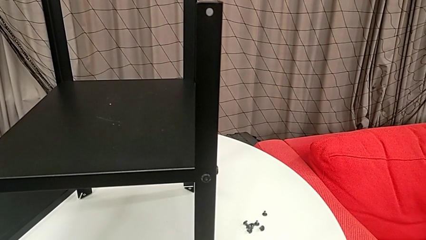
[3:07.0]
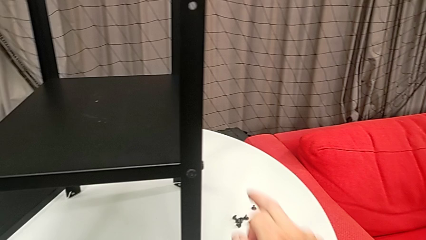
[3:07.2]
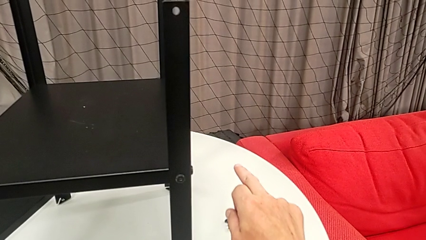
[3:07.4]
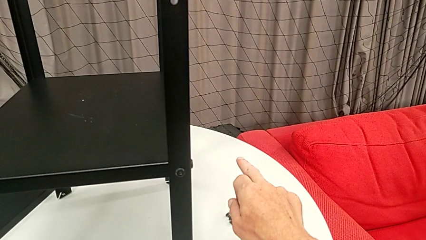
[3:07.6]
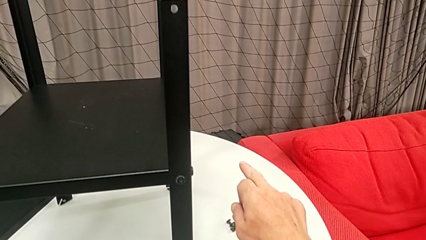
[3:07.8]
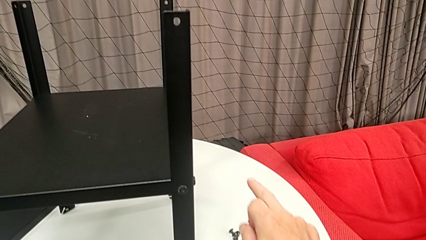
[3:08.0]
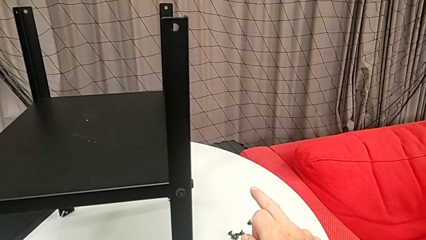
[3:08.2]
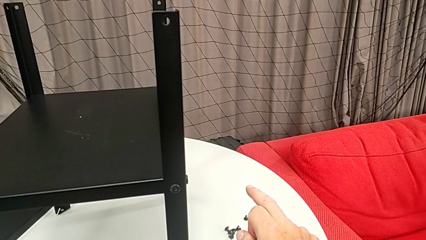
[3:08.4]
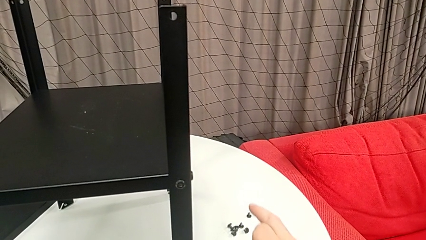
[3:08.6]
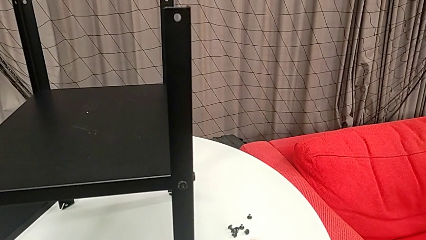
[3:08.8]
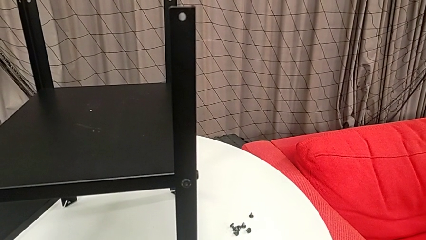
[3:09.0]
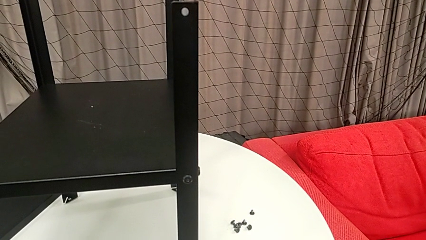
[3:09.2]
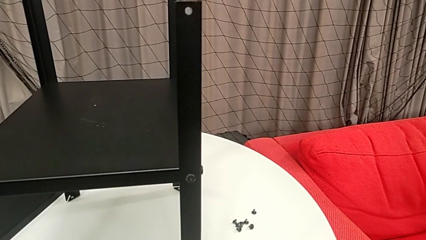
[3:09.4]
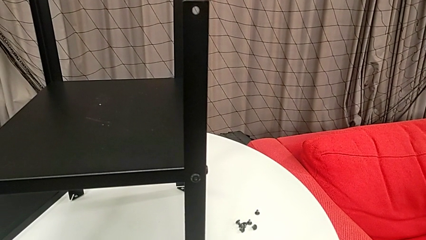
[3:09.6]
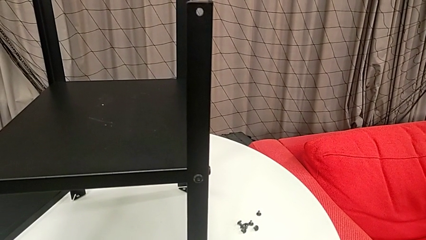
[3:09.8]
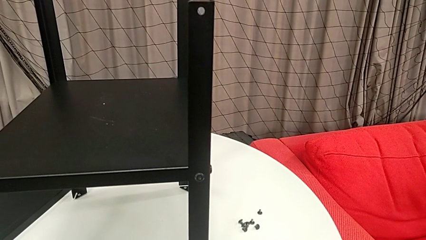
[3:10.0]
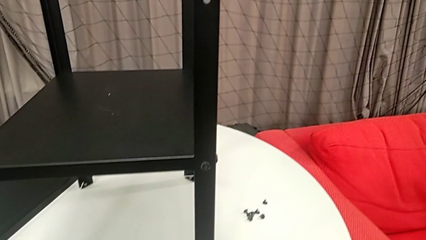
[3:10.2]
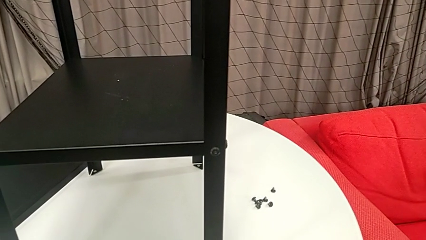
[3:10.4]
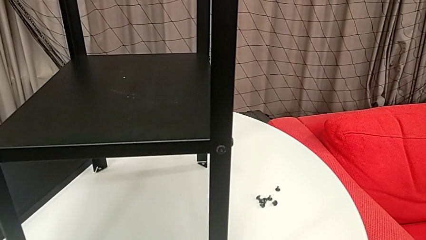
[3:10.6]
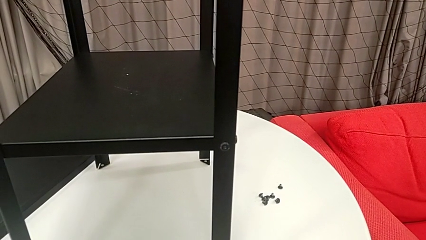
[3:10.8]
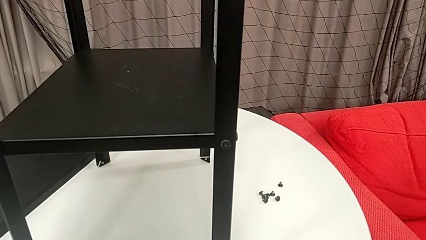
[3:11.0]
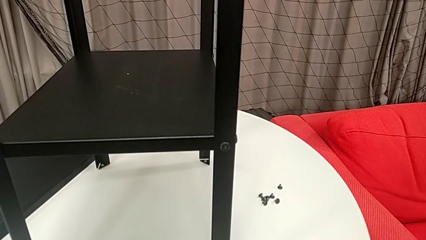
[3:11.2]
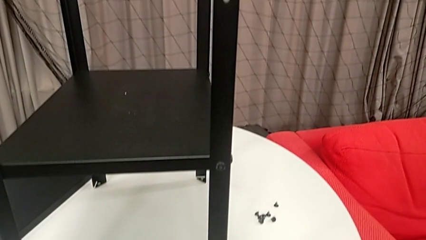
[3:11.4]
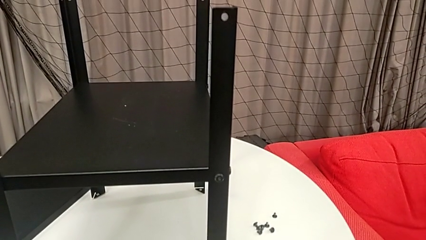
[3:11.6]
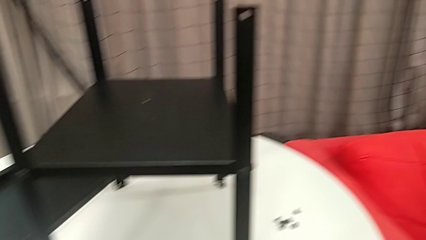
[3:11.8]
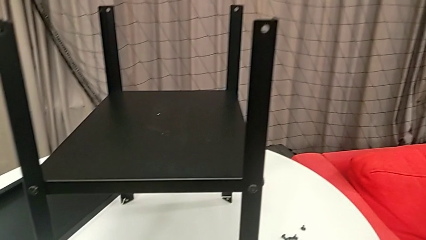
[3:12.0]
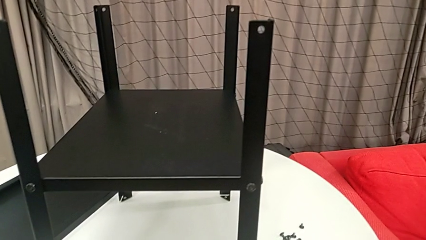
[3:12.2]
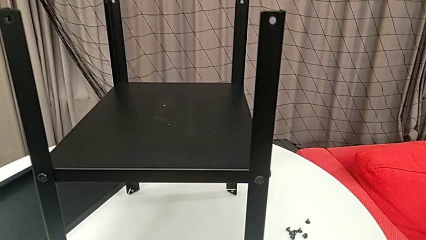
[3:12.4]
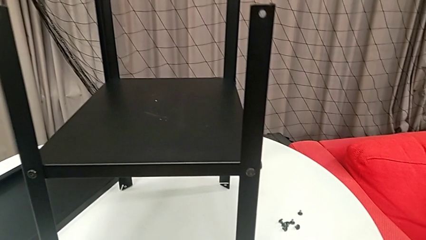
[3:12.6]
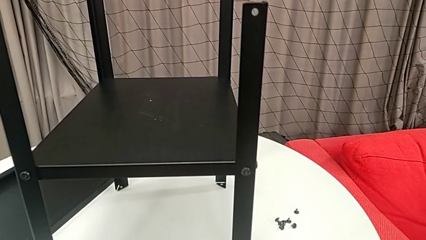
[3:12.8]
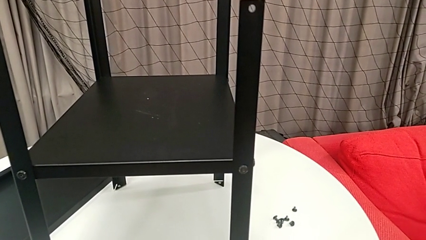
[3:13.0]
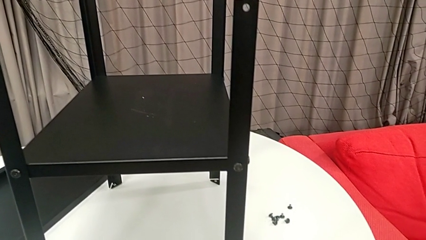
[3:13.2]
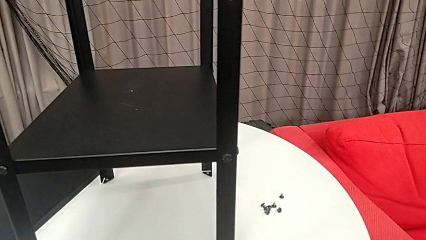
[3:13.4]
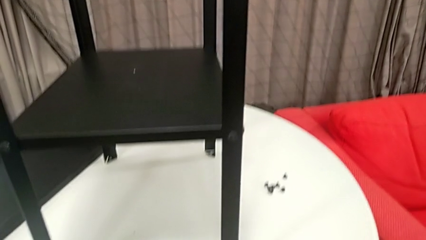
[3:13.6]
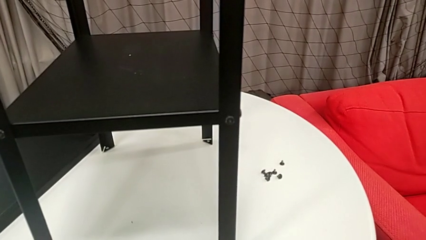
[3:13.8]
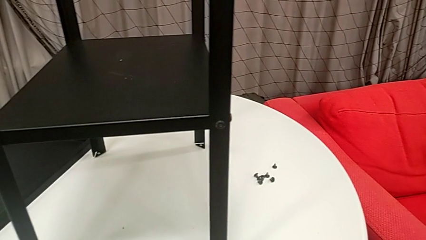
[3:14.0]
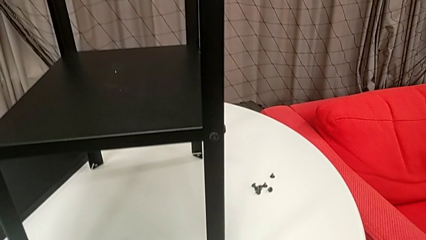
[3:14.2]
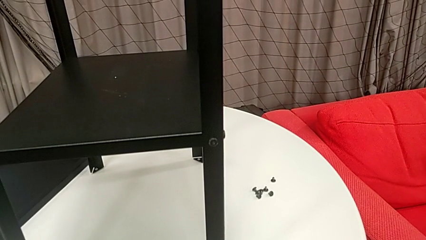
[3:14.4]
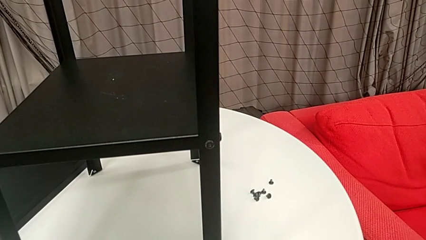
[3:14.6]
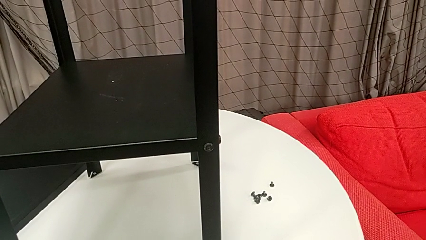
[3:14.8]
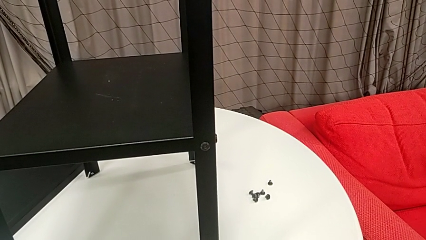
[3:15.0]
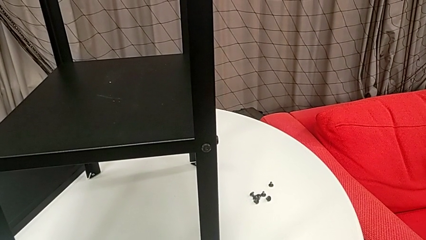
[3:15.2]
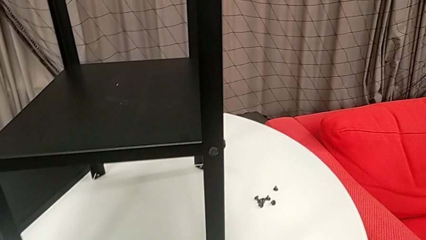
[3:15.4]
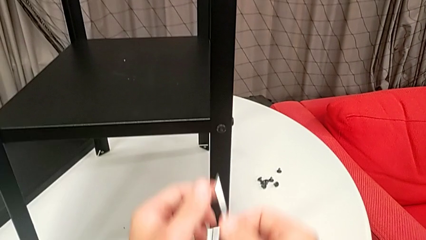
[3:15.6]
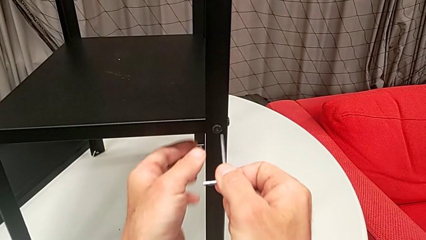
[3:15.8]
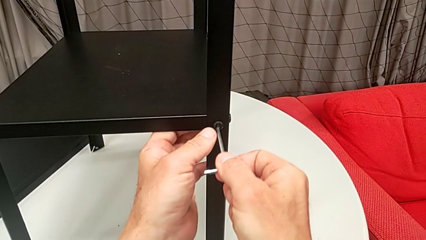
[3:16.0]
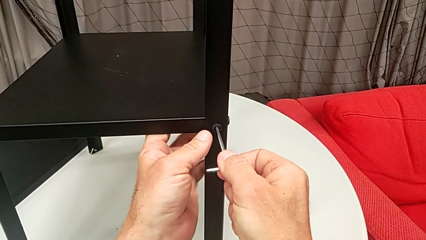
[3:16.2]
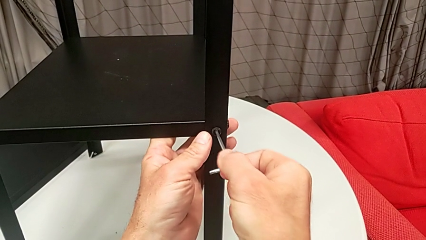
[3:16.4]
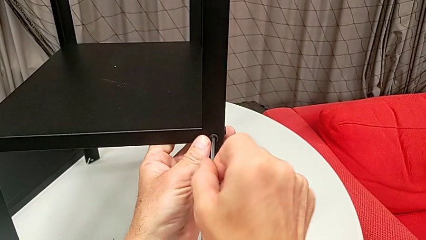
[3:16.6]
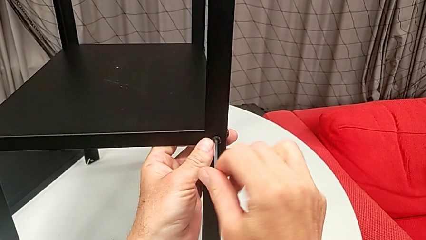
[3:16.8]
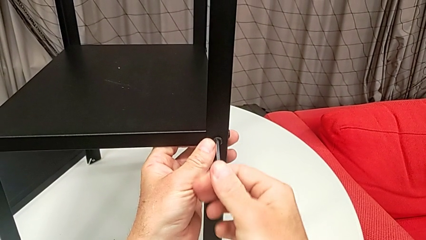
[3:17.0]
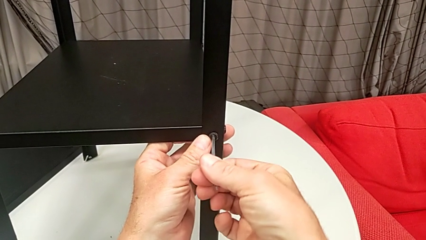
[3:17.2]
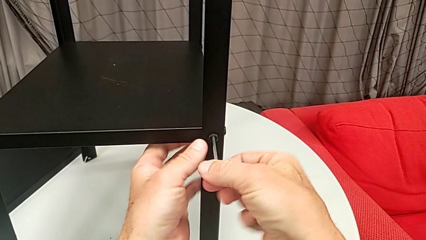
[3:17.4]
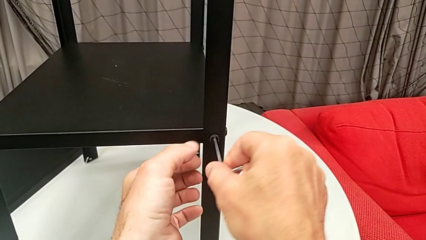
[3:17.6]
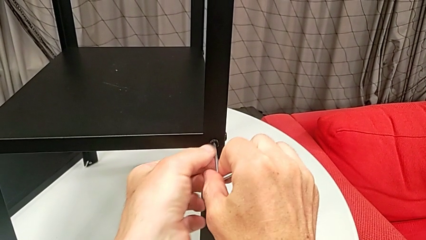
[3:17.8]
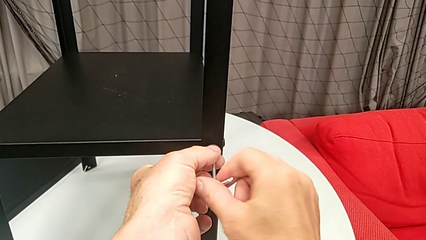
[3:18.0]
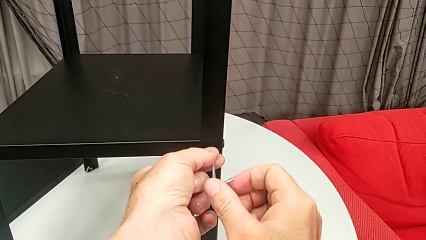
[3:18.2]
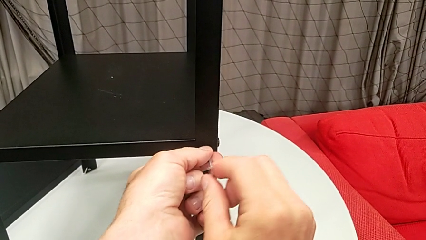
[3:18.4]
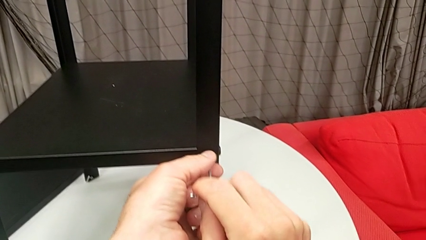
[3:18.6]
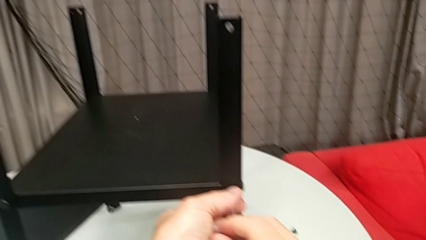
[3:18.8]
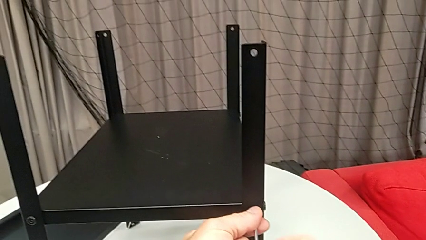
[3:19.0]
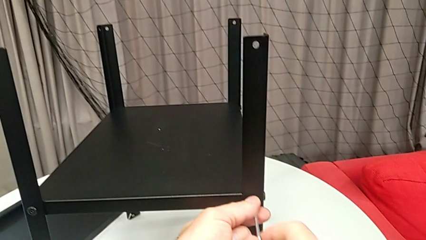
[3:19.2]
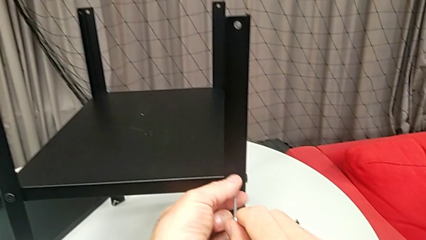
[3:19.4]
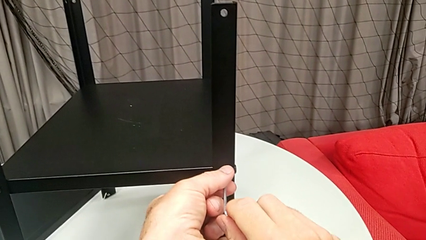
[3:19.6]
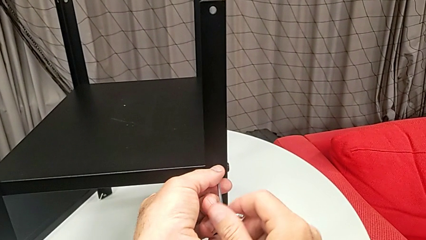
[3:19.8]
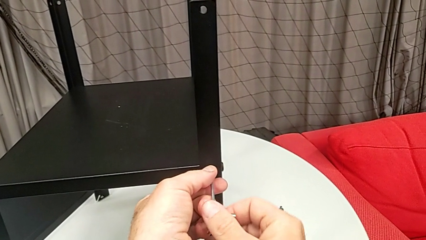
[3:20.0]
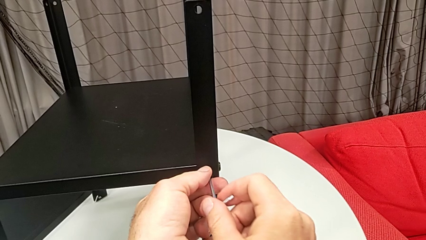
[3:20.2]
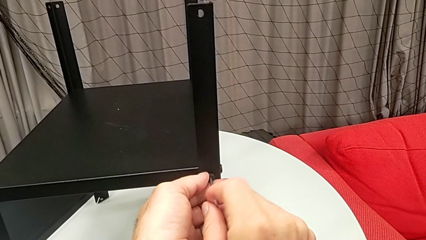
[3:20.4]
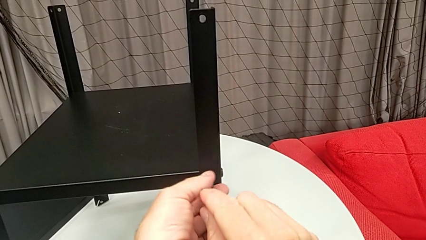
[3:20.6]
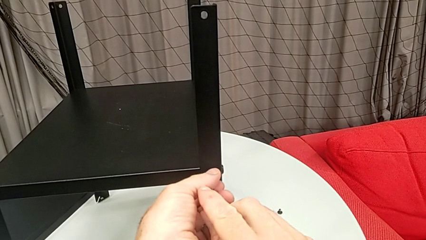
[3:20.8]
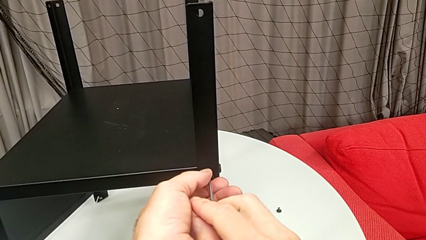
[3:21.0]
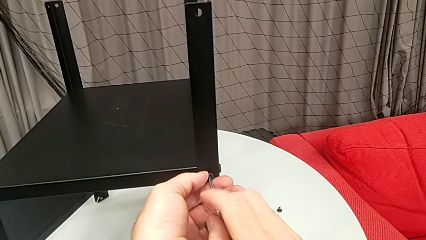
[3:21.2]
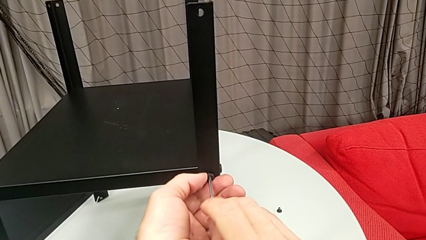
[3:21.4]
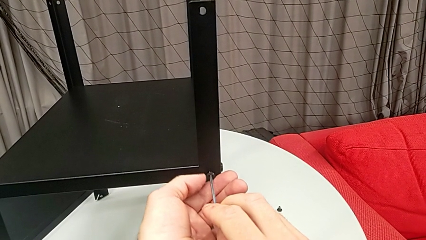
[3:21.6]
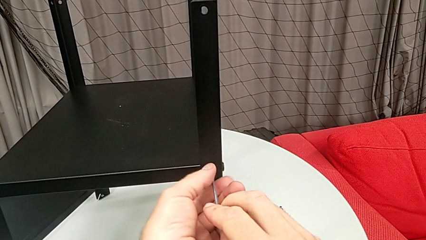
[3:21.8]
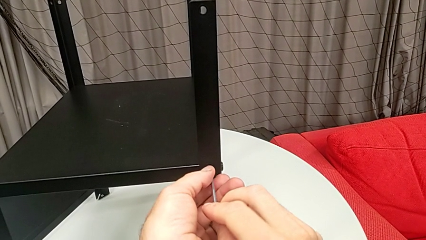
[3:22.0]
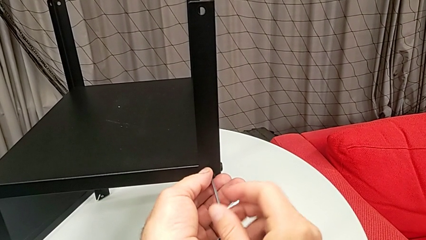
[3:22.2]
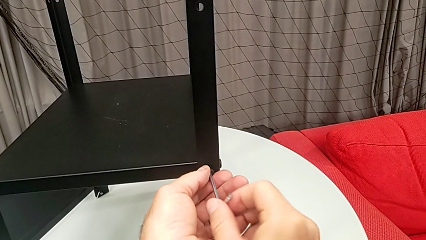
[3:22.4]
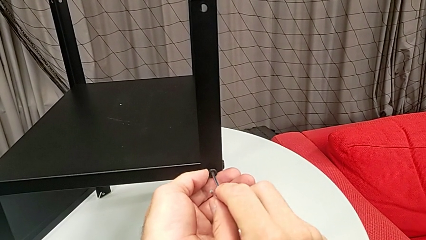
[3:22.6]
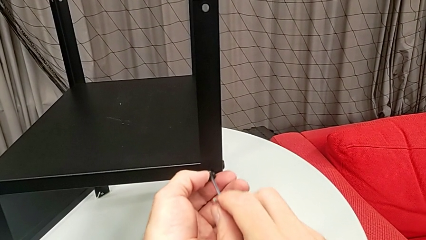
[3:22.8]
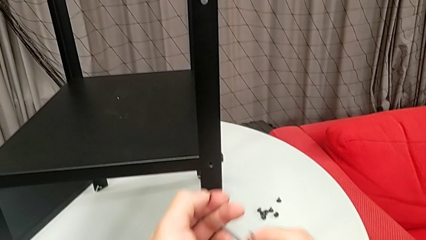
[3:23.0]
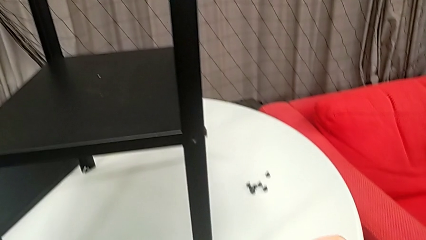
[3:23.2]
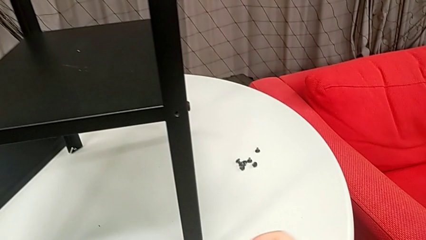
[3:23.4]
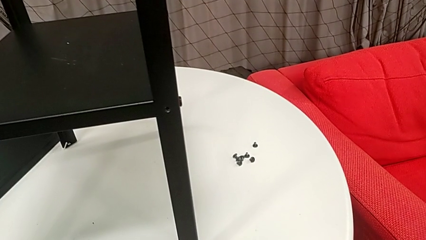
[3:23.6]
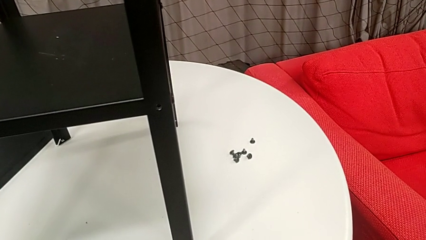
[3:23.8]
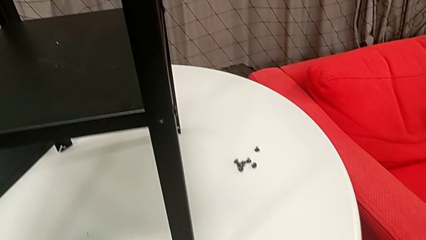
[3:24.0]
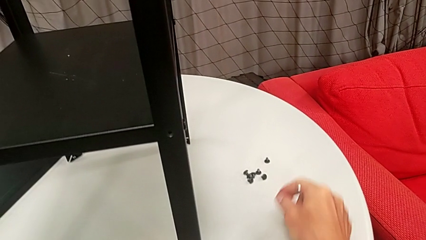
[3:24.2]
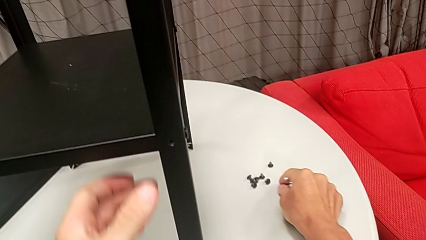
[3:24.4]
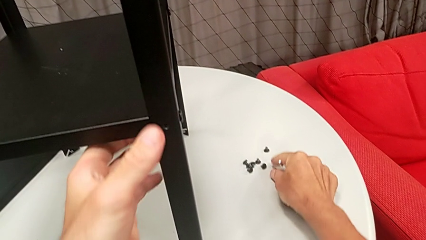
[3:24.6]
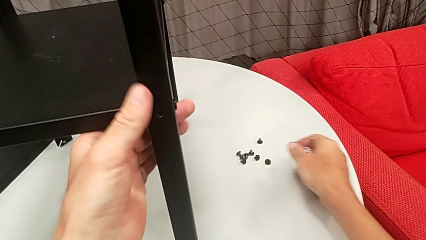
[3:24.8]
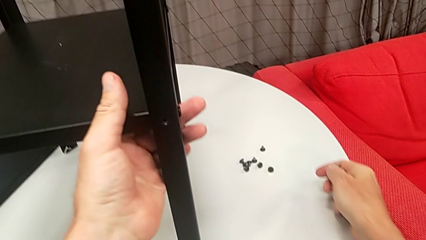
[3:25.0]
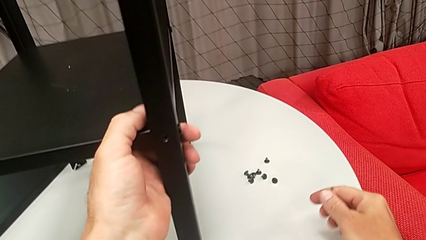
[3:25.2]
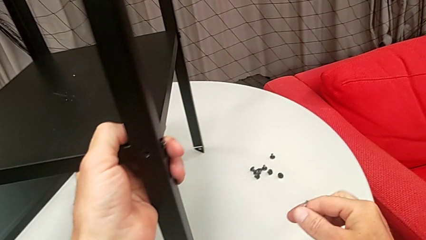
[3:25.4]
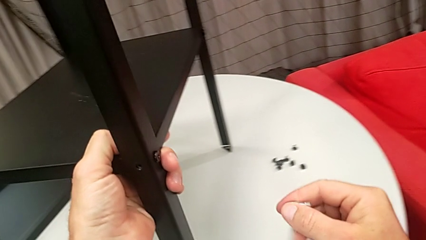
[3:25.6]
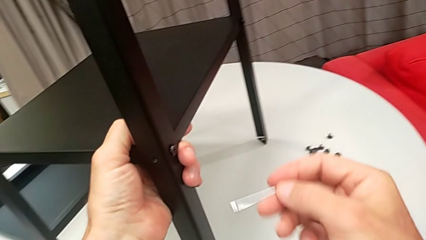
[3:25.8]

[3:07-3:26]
The camera wearer is disassembling the first leg from the shelf. They approach the hex socket head, insert the Allen wrench, unscrew the hex socket head, withdraw the Allen wrench, disassemble the hex socket head, place it, grab the nightstand and slide it.
